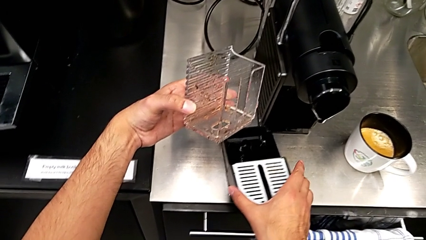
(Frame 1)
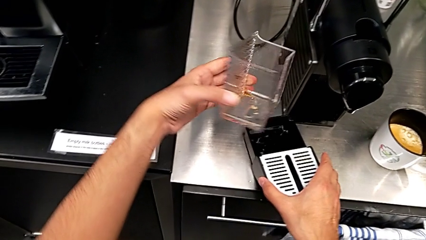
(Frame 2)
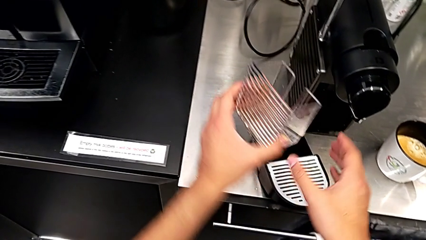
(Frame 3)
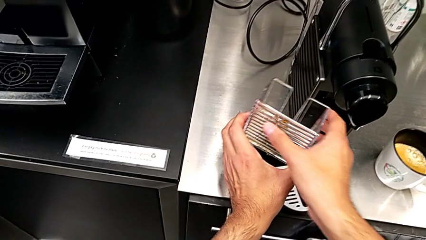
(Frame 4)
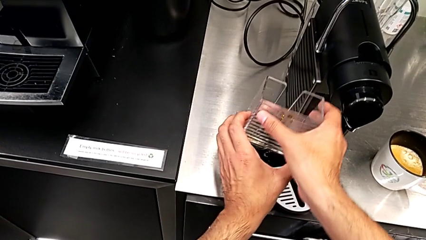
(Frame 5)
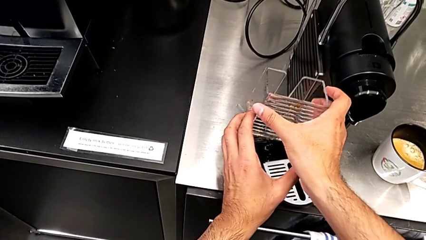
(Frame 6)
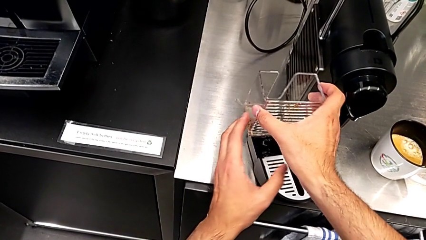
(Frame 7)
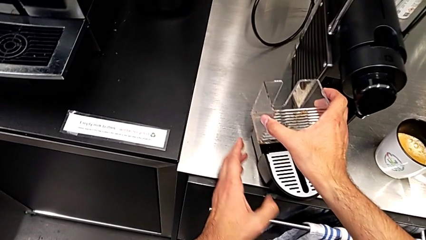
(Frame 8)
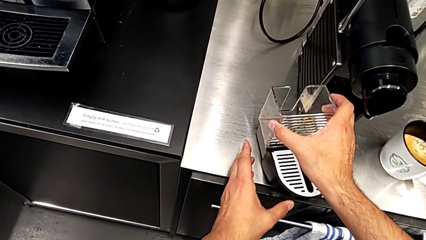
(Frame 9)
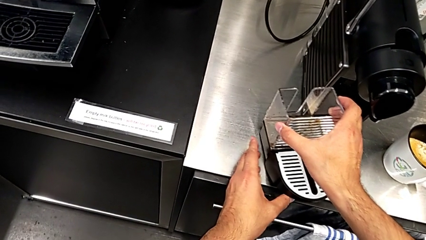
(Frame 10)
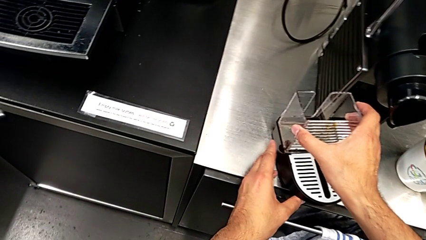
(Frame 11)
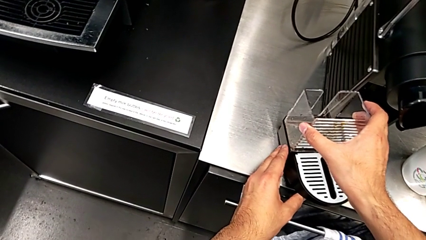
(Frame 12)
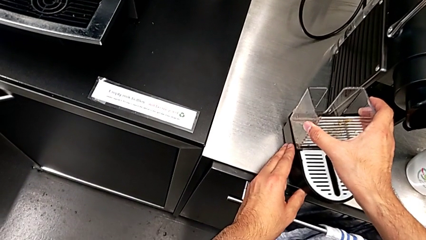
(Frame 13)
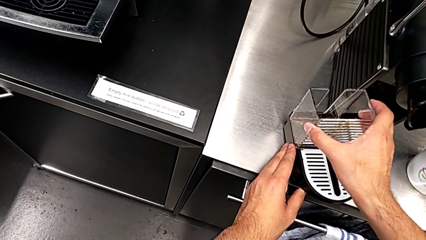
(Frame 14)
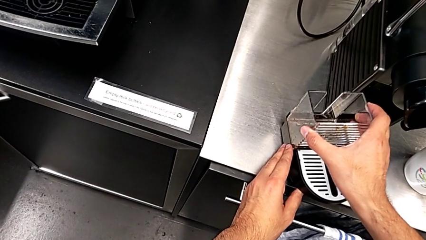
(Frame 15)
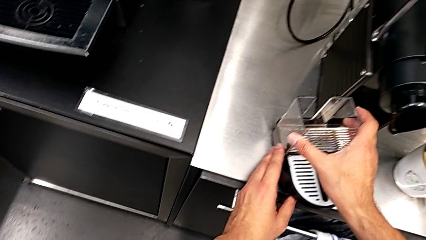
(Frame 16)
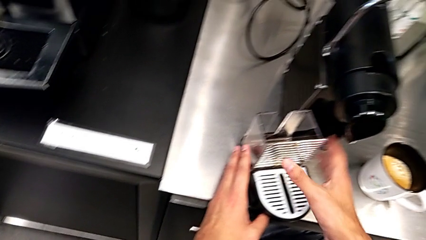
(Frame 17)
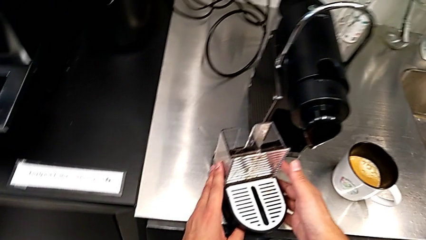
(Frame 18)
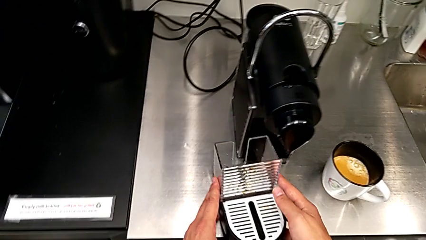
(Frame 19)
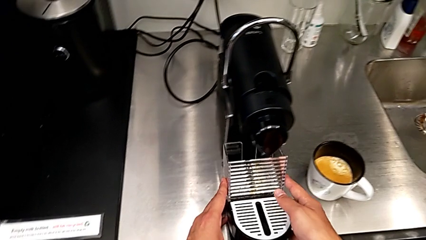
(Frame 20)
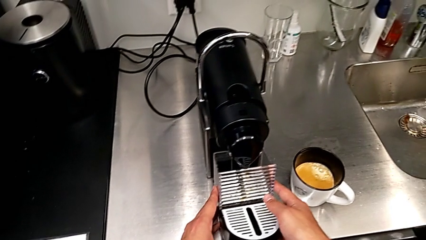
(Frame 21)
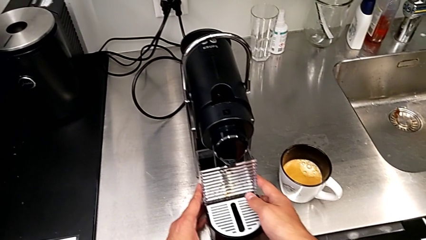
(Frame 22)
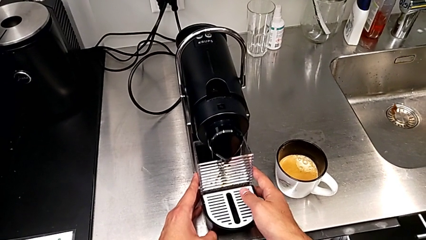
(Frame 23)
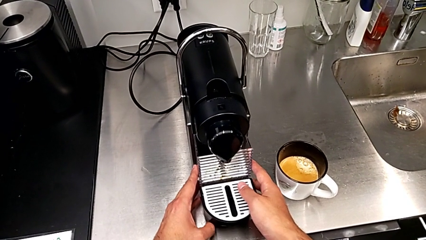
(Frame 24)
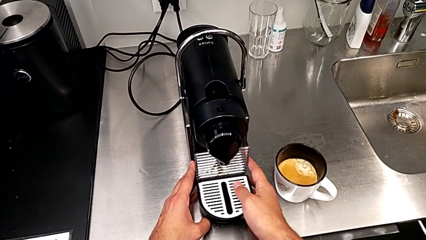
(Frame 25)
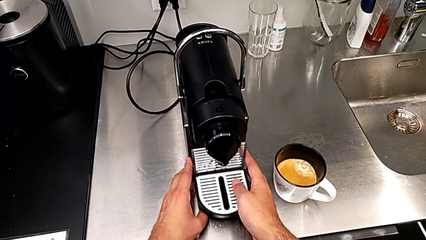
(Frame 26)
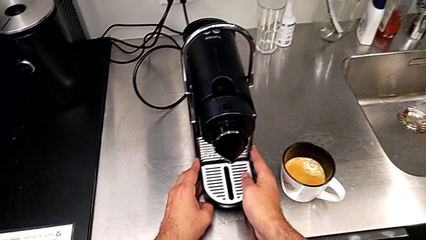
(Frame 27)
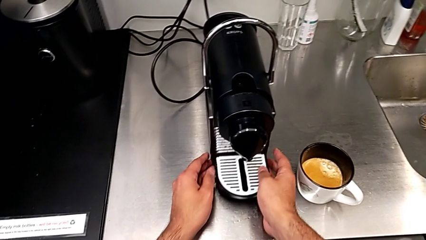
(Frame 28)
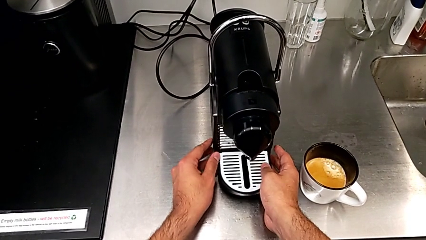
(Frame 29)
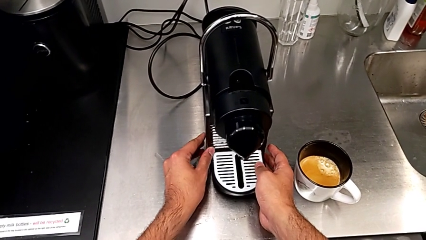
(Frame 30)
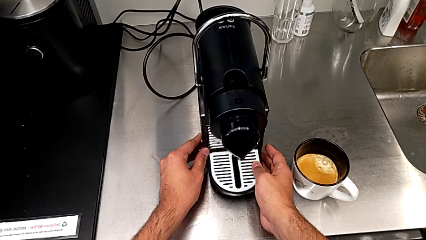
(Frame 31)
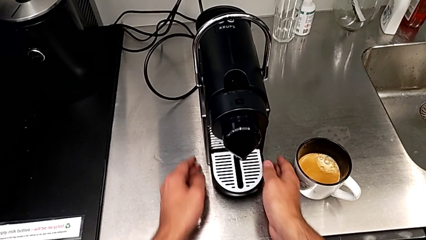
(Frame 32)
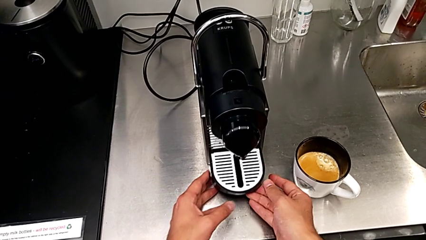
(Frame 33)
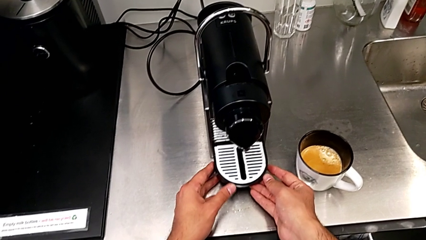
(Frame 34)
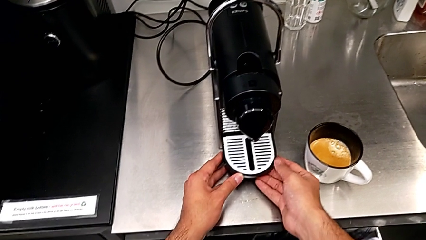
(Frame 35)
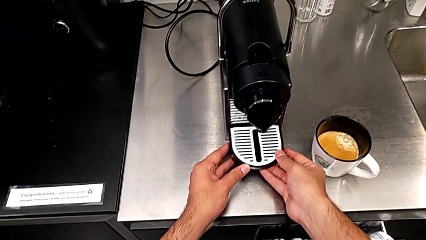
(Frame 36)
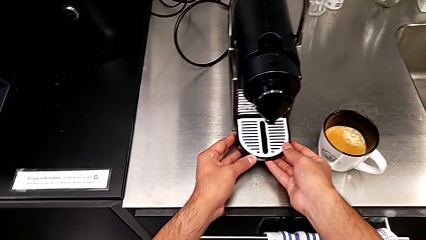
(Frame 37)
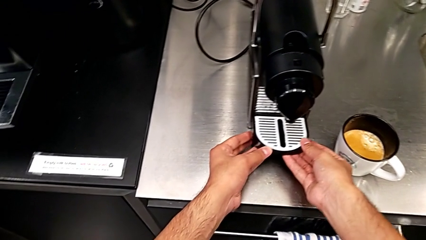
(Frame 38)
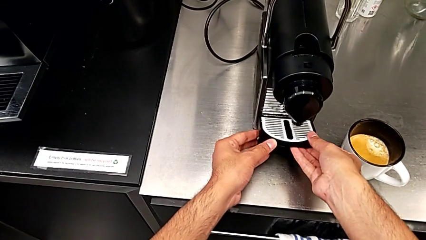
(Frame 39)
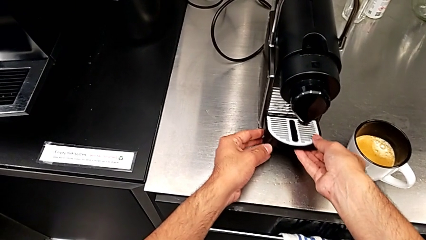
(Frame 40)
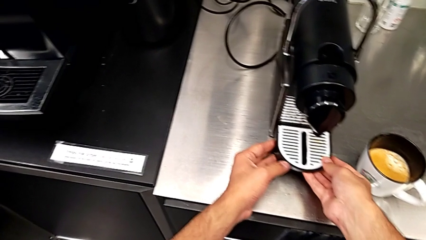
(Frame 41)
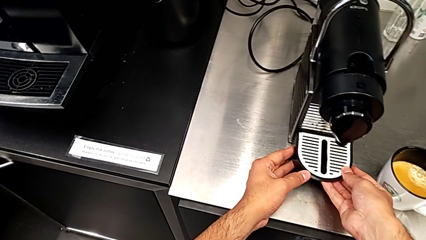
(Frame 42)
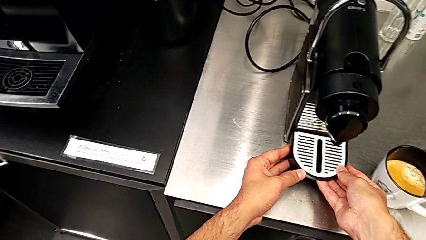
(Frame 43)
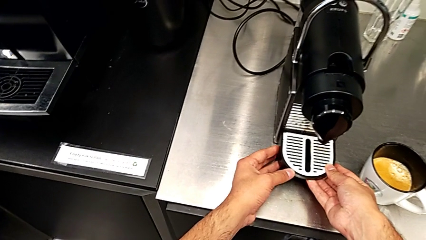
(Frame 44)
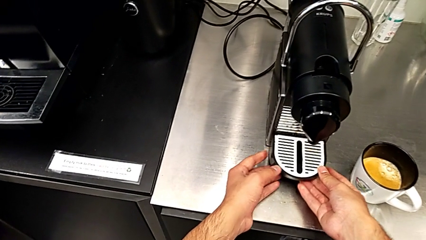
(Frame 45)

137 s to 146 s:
The camera wearer is emptying the capsule container. They assemble the capsule container, grab the drip tray, assemble it and inspect it, all with the right hand.

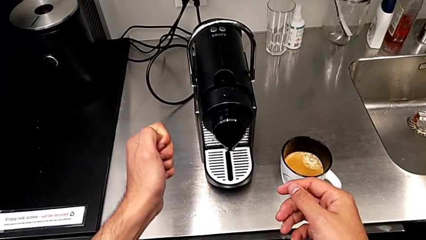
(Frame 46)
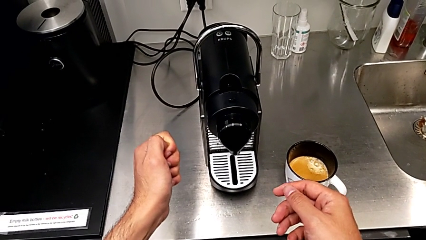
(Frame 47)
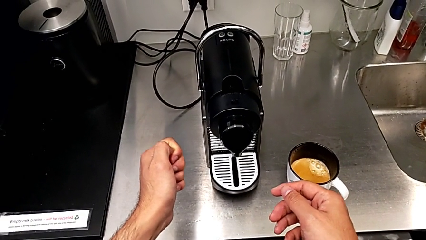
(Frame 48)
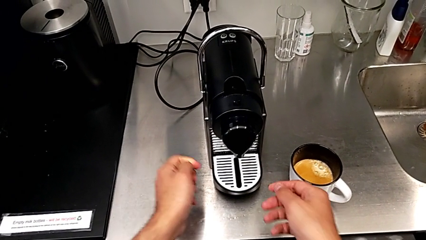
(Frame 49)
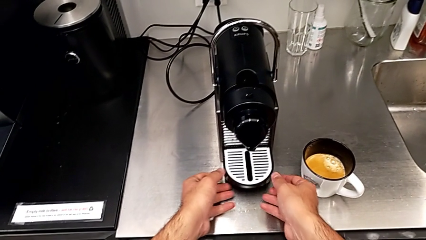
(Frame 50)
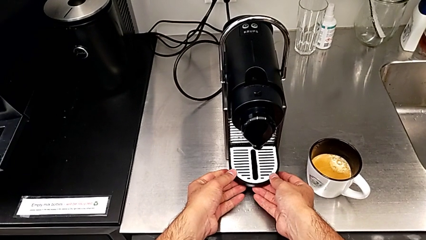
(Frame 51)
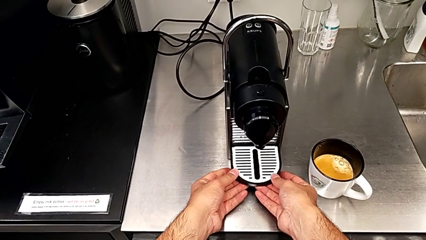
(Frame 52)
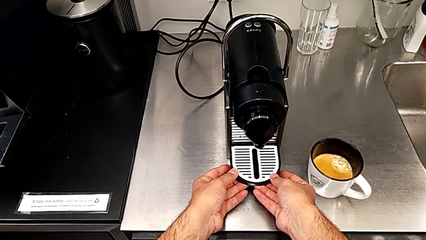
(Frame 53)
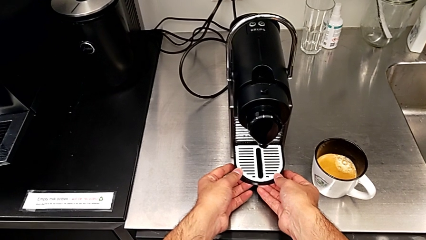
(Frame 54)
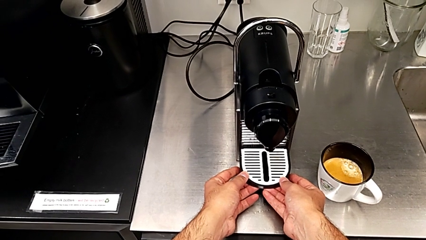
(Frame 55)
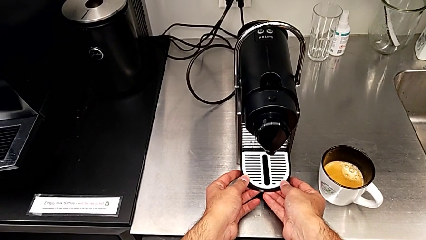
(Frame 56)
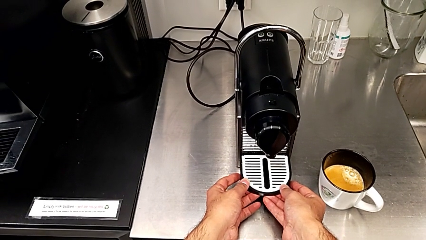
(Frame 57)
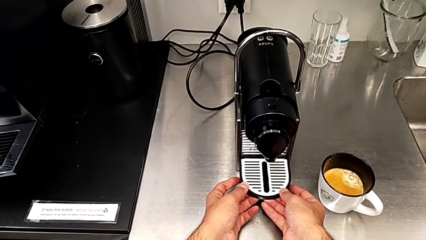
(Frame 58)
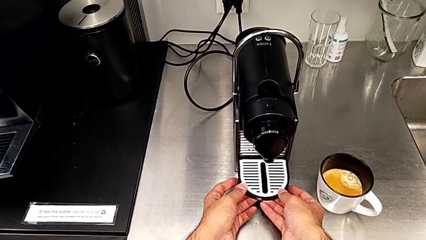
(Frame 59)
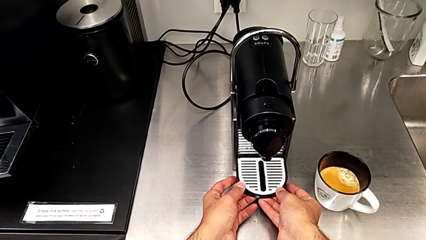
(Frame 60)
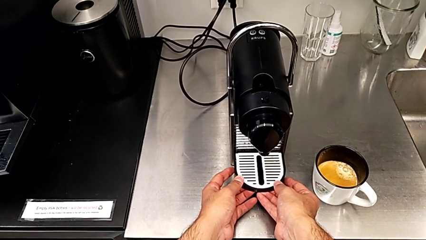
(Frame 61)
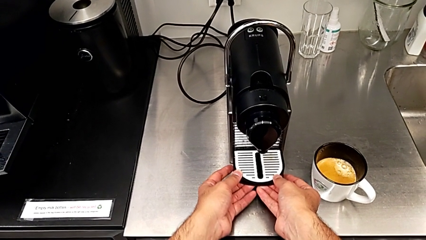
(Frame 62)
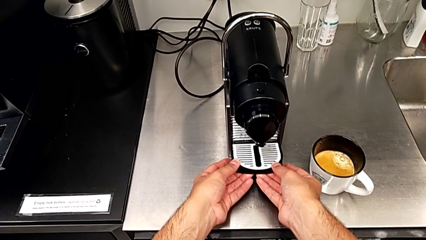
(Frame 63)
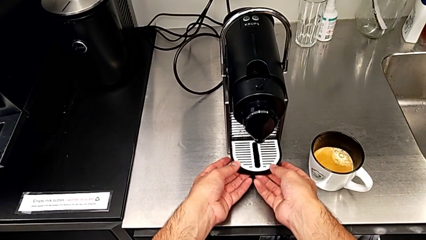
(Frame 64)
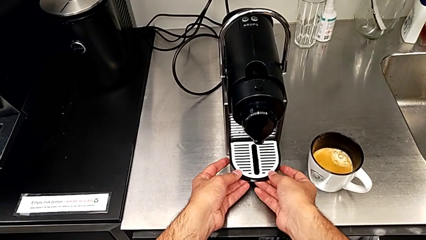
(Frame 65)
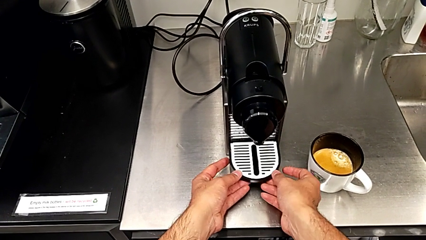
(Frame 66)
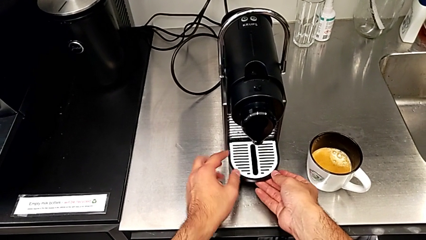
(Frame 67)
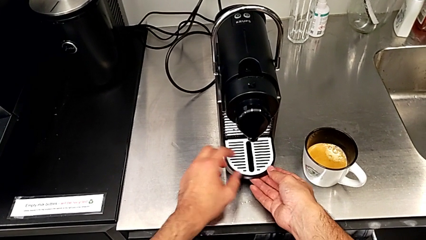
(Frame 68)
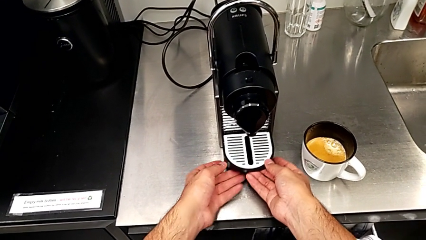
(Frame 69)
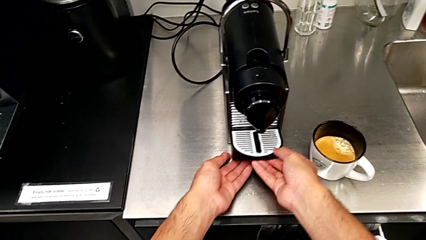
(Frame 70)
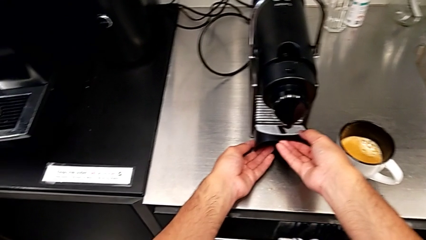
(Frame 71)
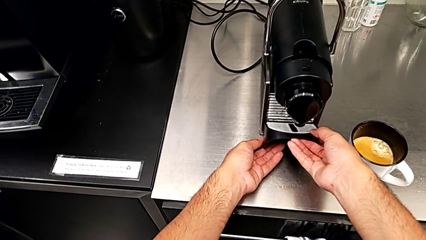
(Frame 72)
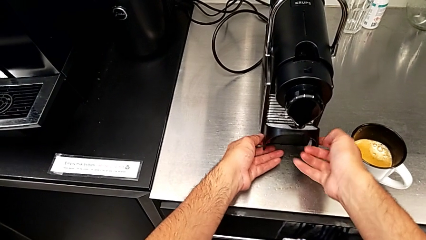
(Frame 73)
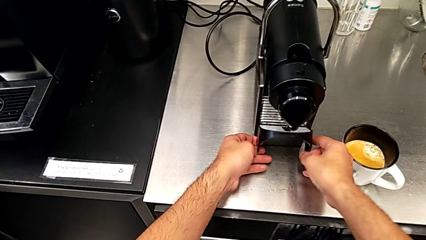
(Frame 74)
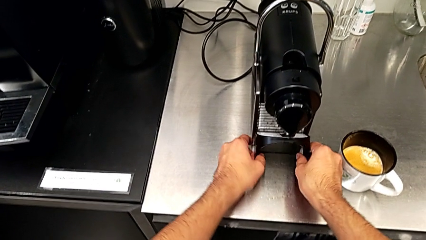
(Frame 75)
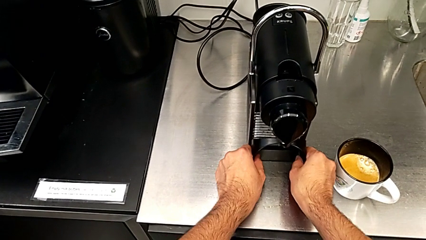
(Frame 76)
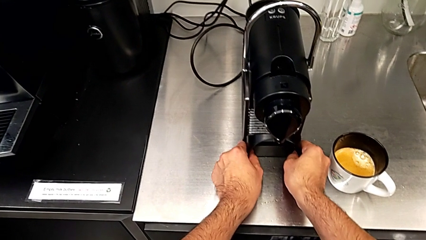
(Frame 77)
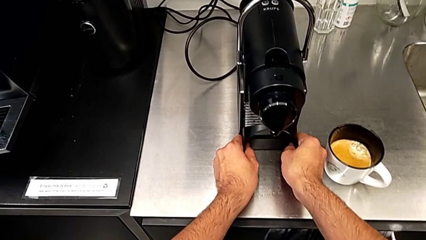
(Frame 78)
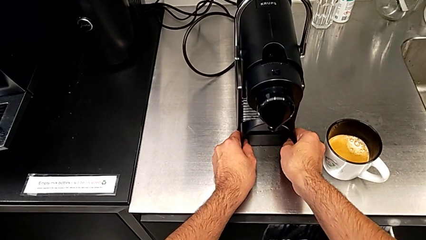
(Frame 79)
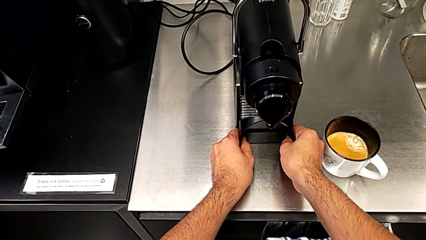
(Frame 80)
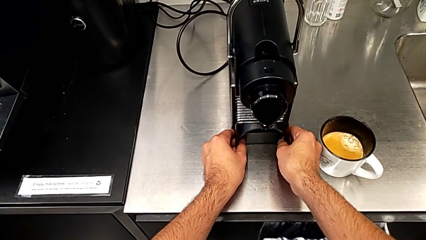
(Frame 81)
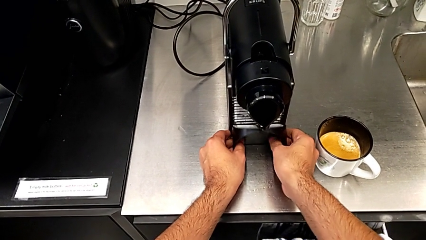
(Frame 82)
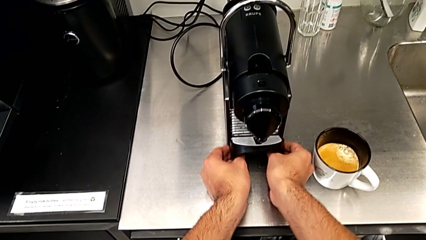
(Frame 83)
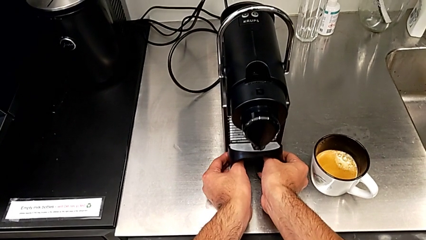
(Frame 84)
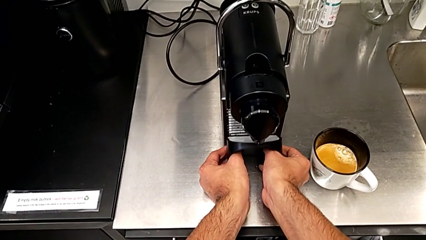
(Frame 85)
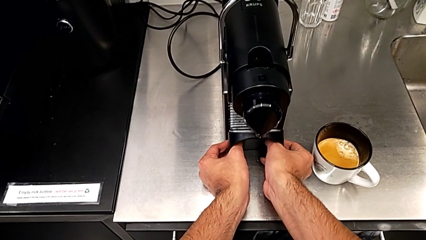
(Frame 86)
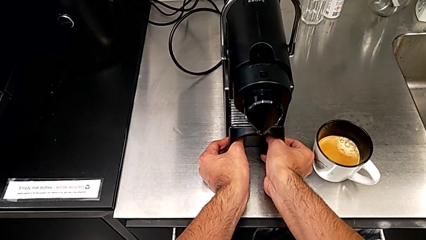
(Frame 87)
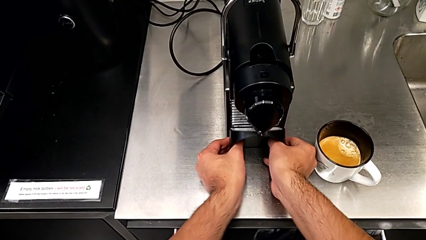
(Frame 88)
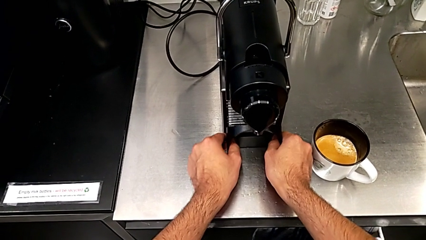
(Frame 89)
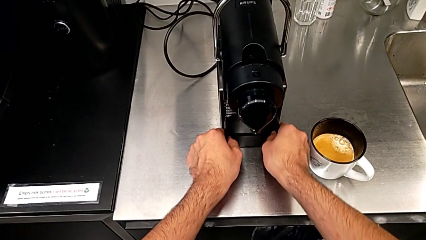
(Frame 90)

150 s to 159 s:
The camera wearer is emptying the drip tray. They approach the drip tray, grab it and inspect it, all with the right hand.
